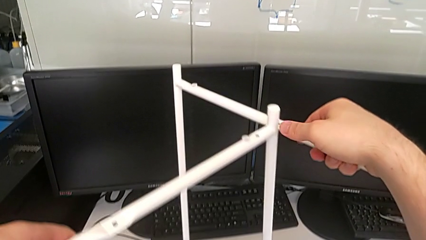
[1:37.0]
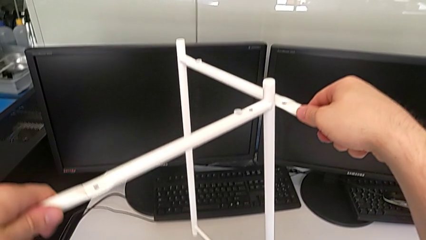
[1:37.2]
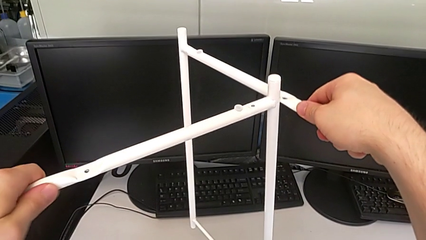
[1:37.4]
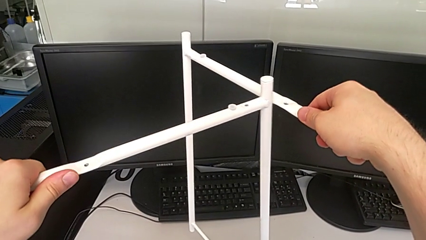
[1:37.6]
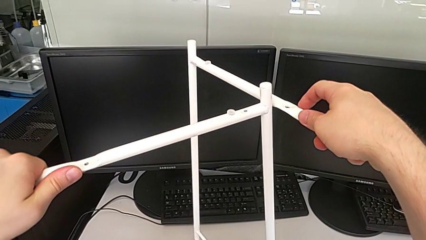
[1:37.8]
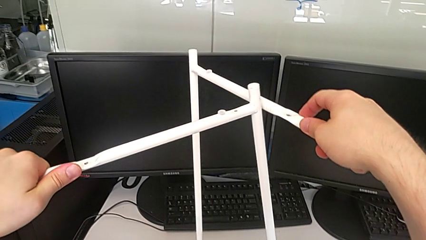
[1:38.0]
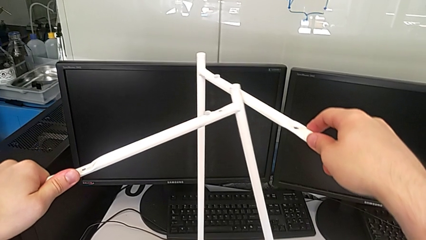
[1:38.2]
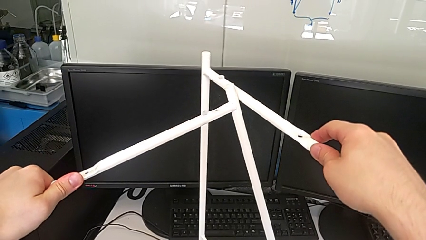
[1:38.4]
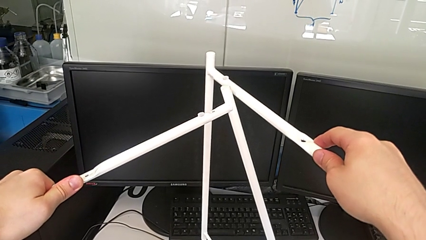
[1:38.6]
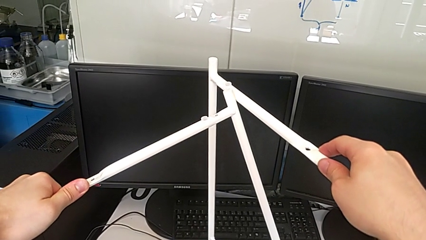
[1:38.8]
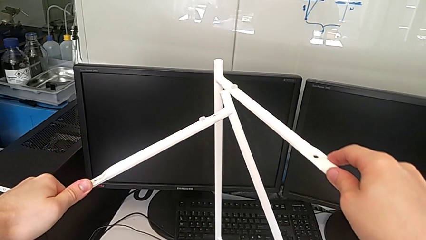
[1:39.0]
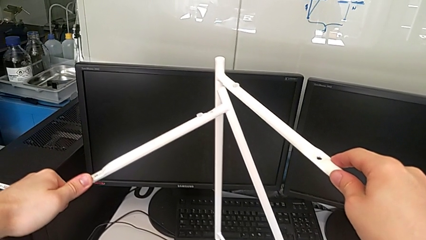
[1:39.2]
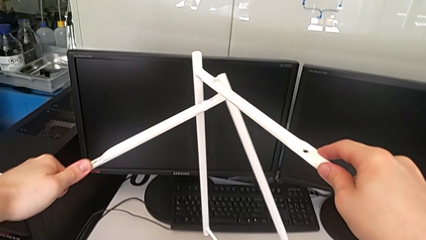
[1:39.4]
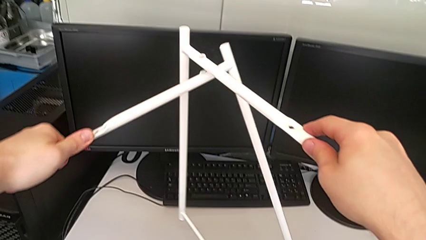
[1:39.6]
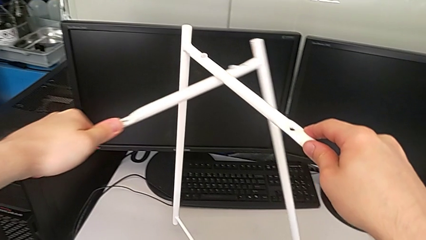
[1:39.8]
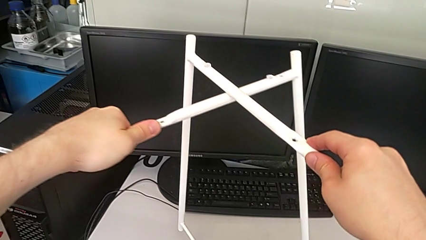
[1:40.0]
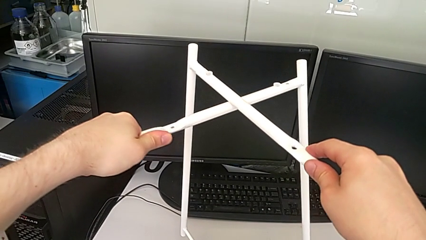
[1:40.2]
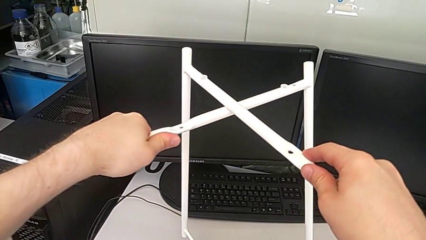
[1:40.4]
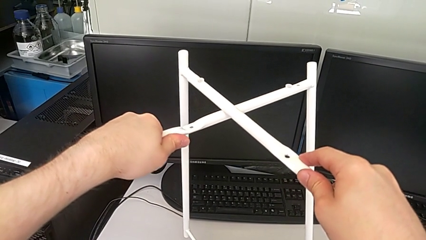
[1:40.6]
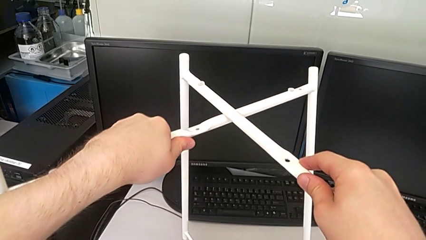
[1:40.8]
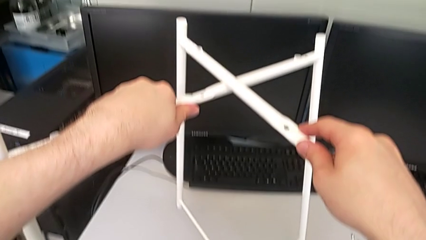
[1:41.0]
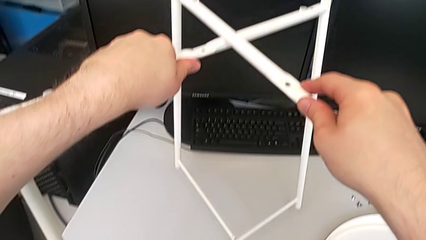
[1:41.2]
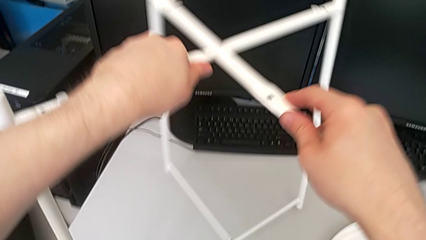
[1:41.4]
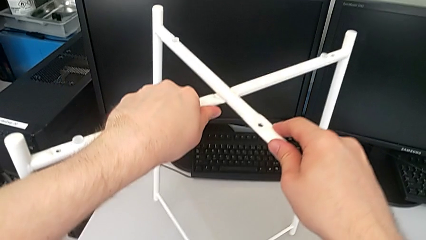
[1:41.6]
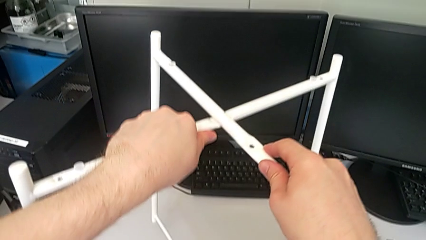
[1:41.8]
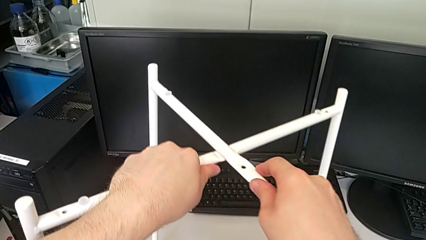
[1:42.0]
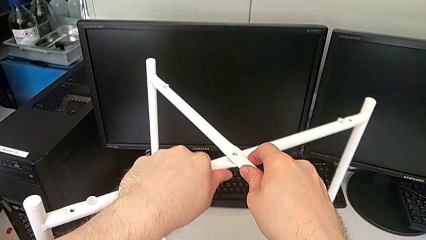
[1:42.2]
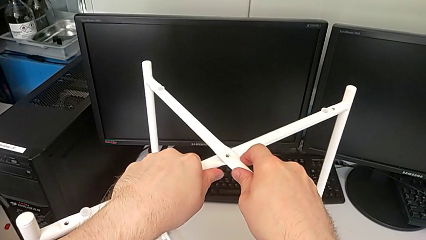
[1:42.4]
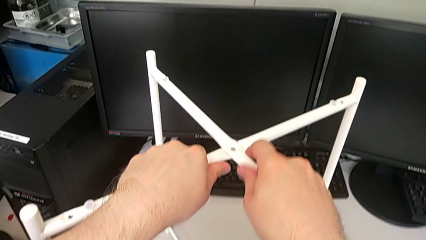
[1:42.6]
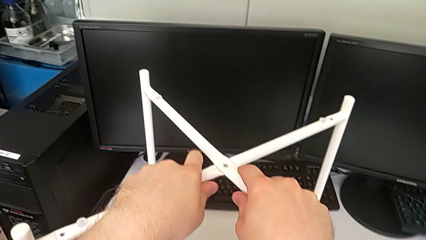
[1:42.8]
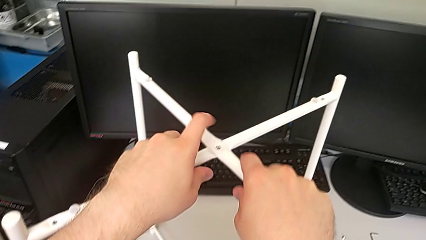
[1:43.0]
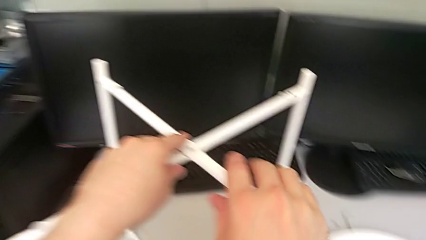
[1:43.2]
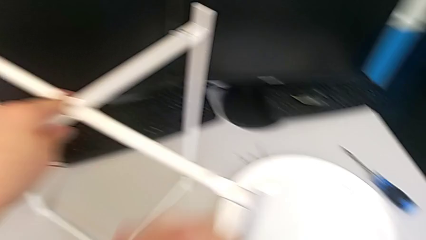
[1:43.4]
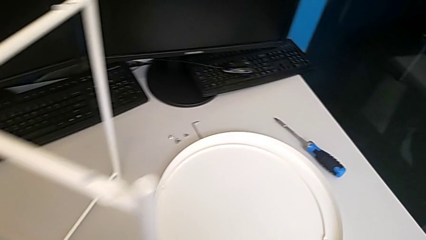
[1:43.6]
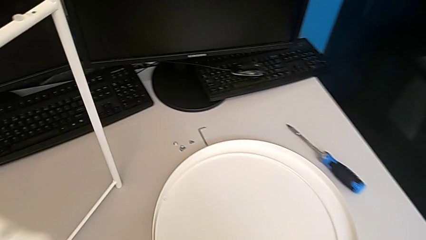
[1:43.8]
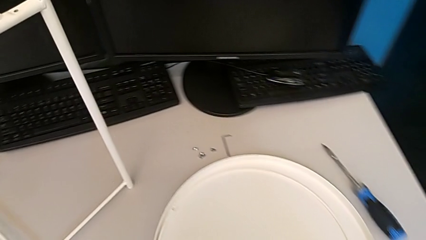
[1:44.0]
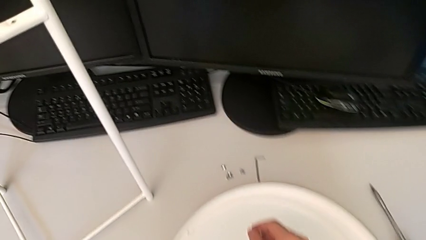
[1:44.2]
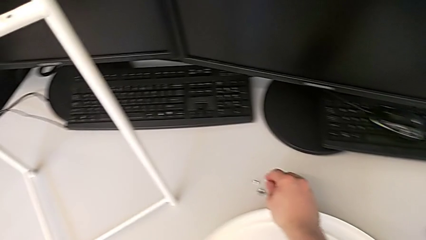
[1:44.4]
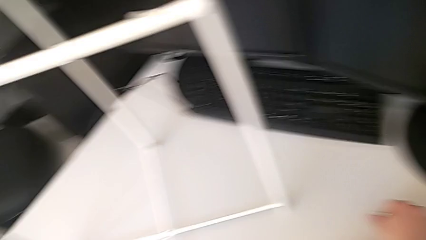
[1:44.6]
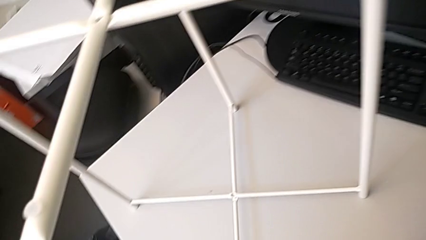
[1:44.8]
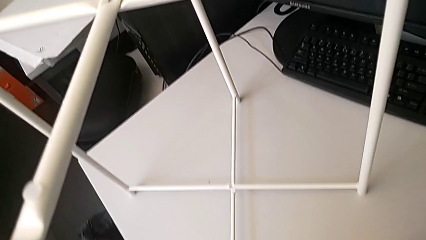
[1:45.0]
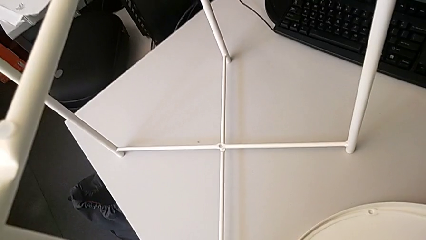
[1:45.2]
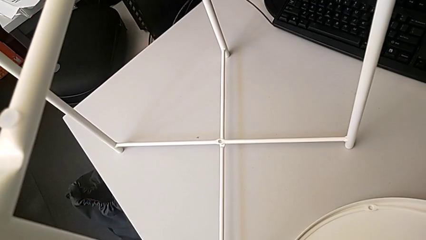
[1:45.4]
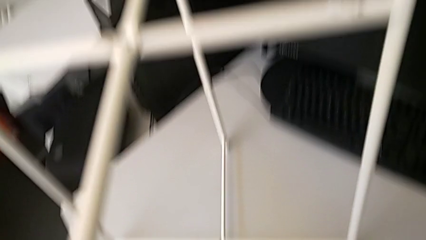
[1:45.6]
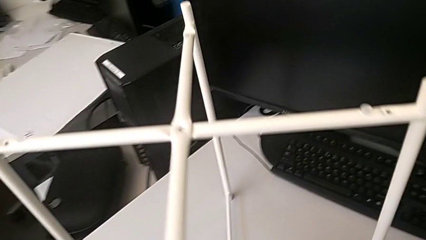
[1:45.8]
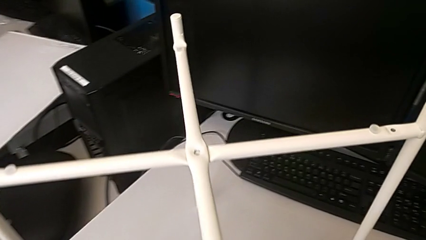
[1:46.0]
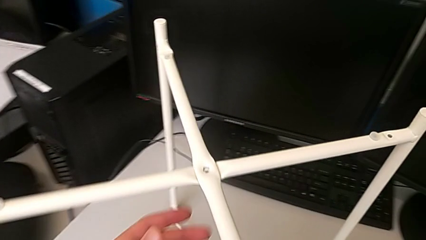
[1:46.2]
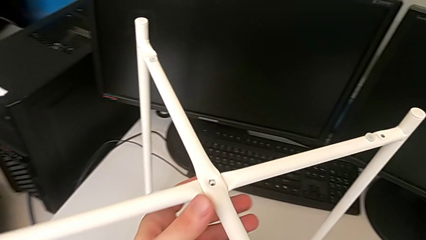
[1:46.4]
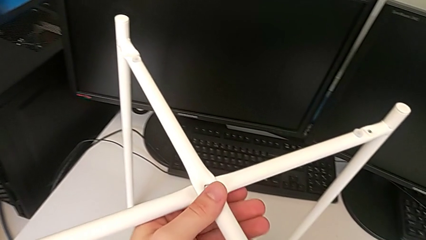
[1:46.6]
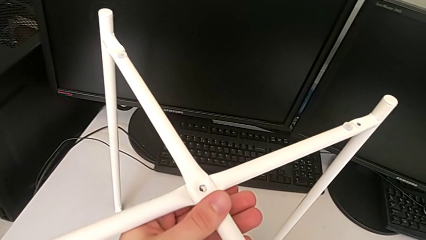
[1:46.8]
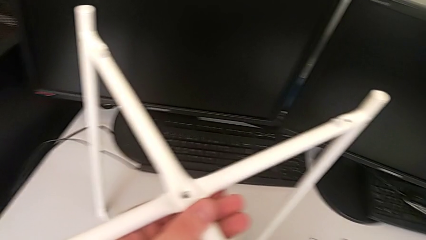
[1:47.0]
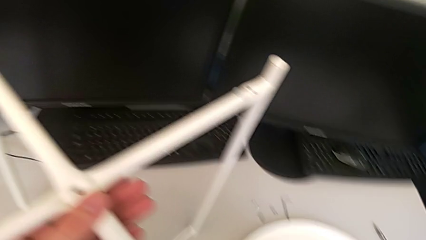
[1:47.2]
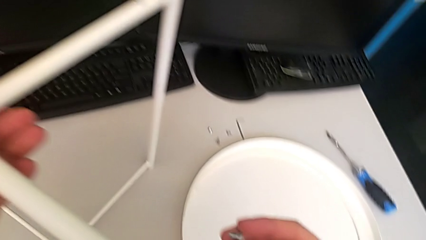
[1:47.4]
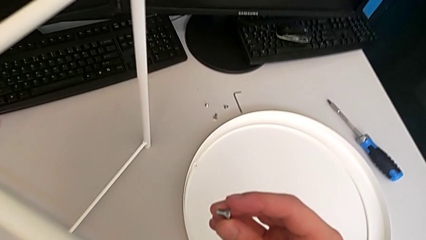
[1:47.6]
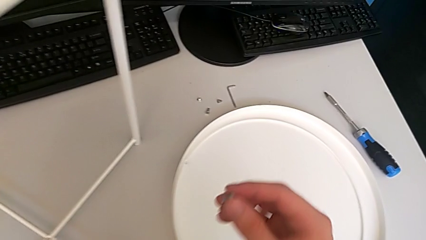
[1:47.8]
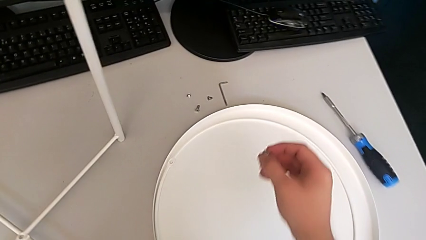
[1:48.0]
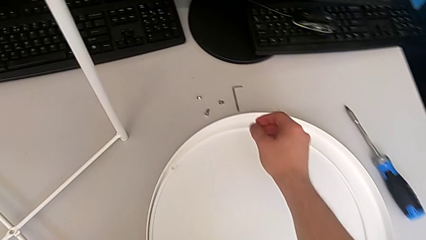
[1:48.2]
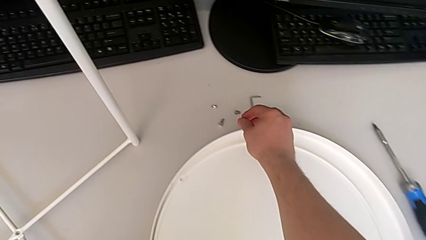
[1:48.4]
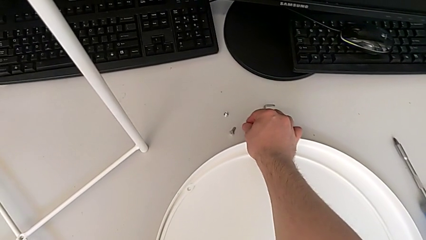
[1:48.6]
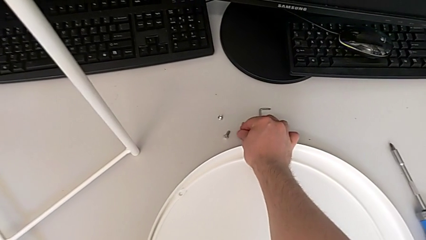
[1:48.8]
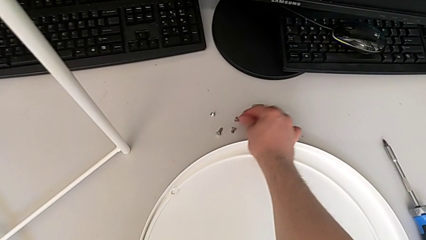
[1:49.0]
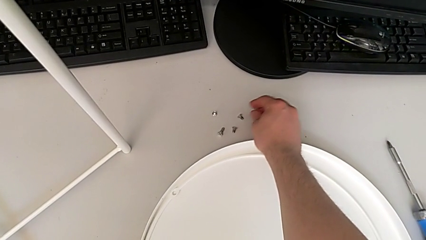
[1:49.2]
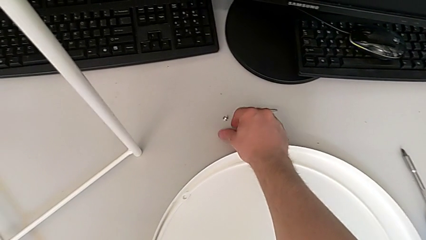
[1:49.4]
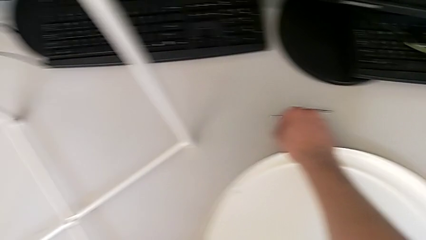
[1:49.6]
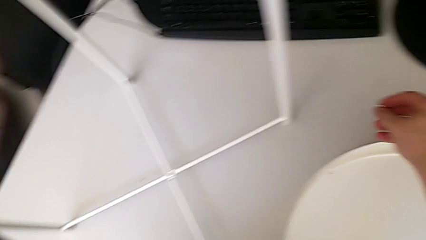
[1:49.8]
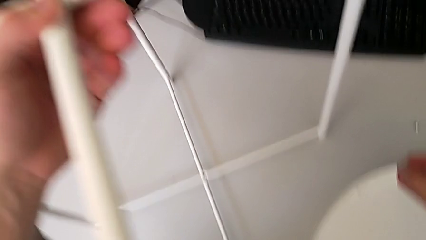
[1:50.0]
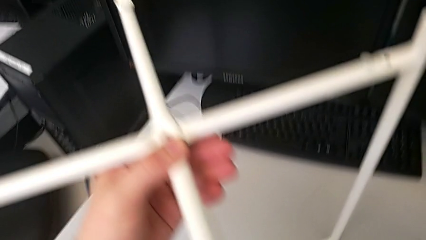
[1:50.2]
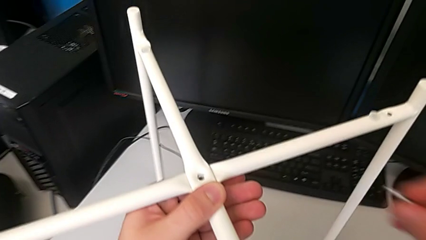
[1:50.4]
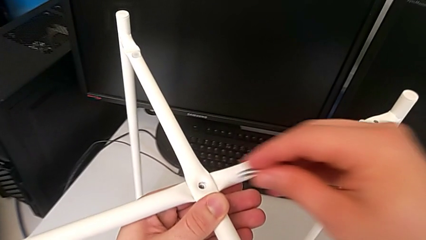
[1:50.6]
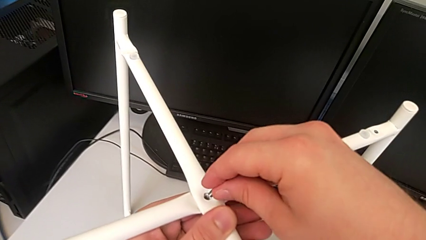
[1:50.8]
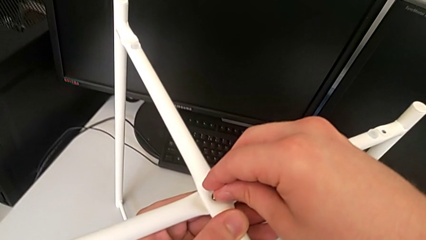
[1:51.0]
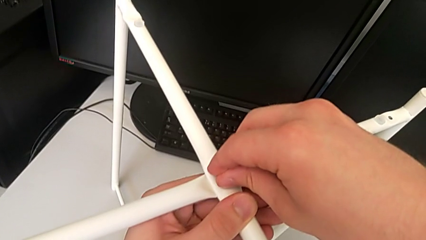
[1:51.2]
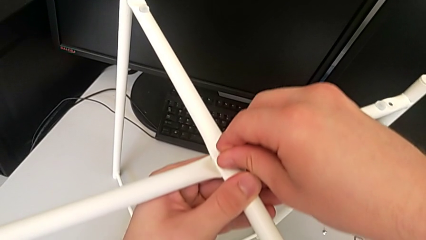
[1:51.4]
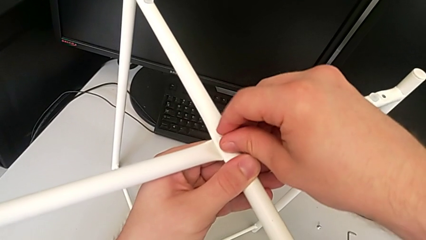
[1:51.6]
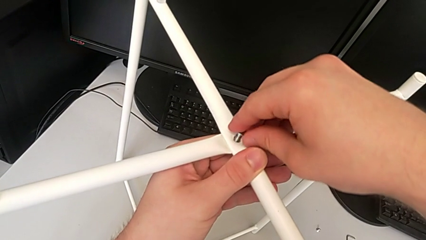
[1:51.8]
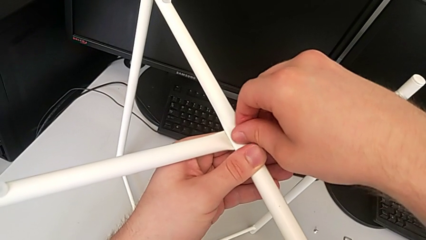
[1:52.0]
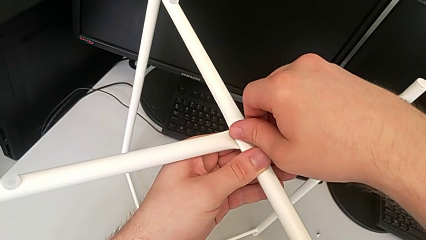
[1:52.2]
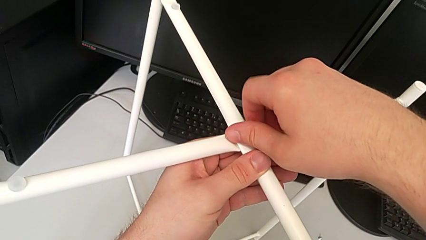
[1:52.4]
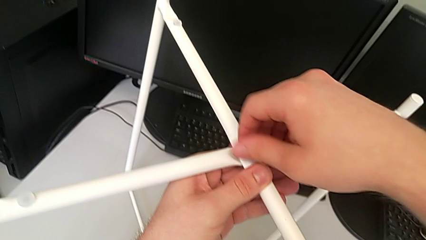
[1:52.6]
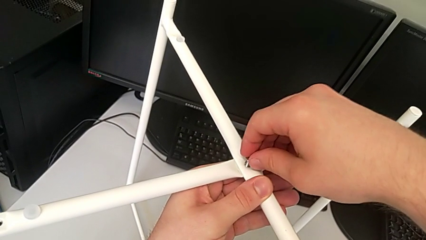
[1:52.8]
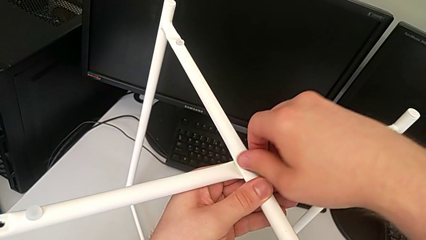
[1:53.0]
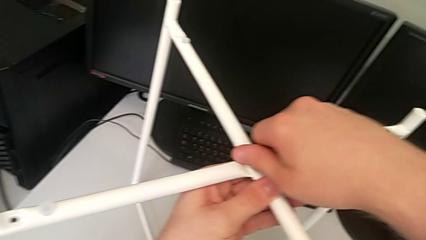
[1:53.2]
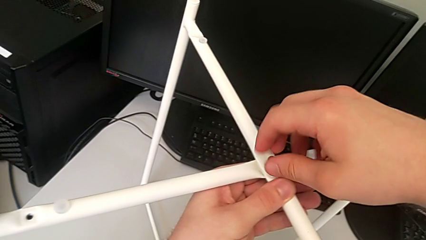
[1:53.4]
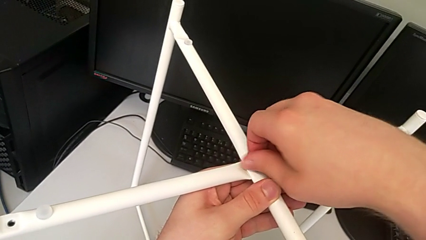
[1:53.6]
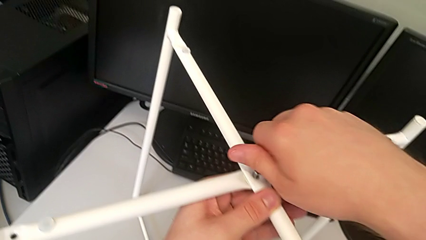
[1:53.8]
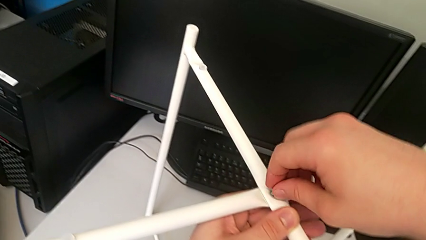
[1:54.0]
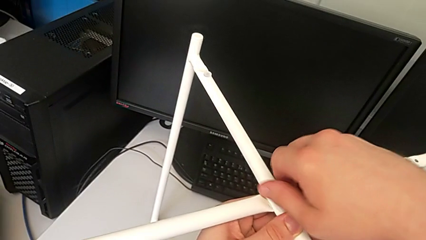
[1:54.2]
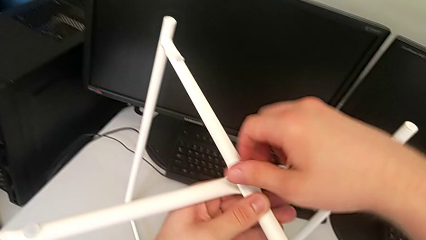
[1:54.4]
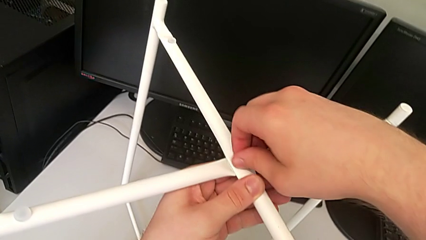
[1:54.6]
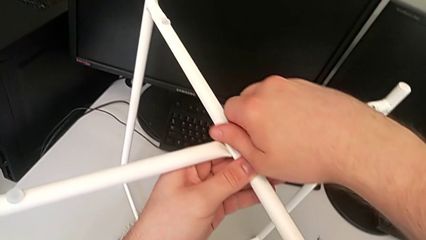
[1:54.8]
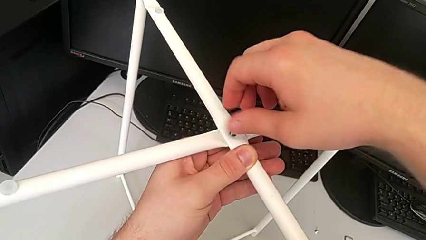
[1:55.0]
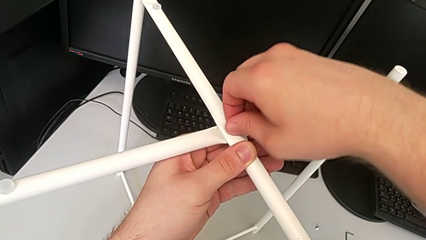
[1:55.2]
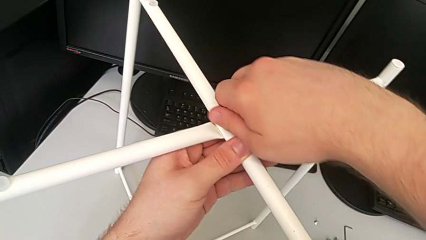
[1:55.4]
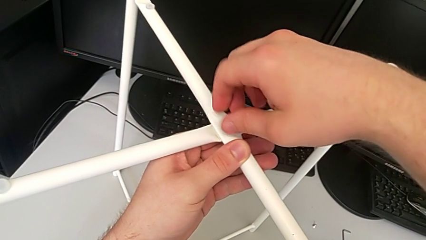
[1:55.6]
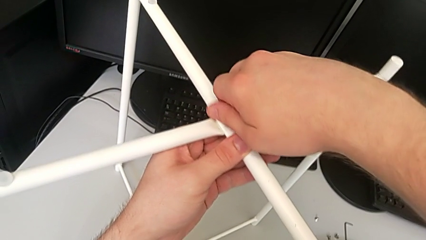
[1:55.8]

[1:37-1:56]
The camera wearer is assembling the legs. They align the leg twice, grab the hex socket head, inspect the leg, place the large hex socket head, grab it, insert it and begin to screw it.
